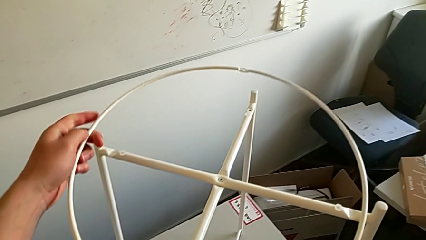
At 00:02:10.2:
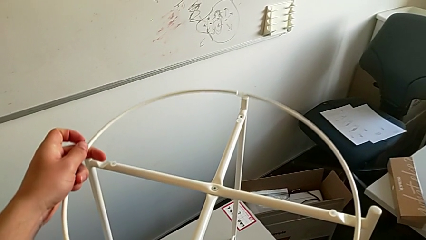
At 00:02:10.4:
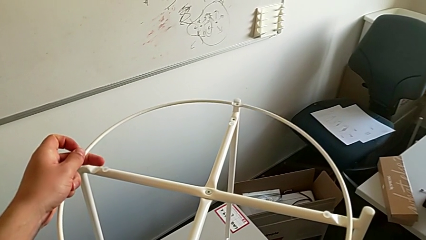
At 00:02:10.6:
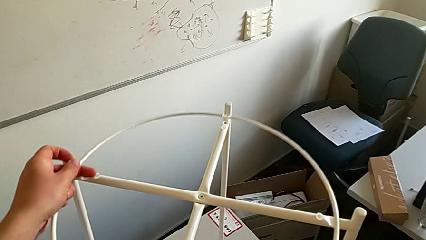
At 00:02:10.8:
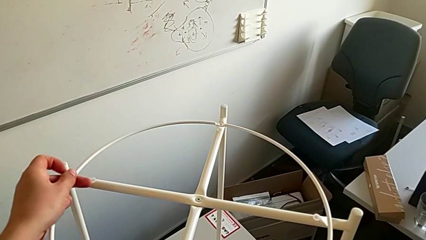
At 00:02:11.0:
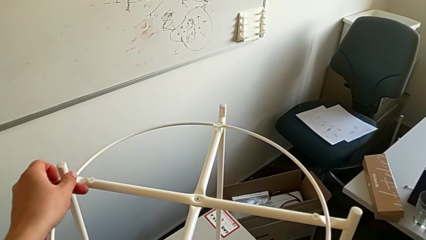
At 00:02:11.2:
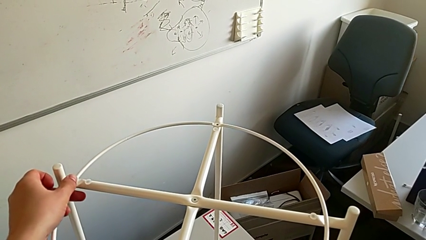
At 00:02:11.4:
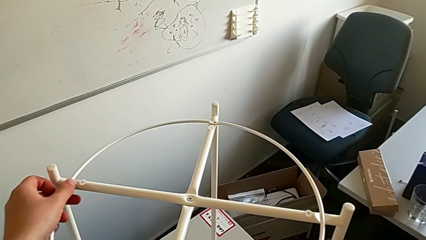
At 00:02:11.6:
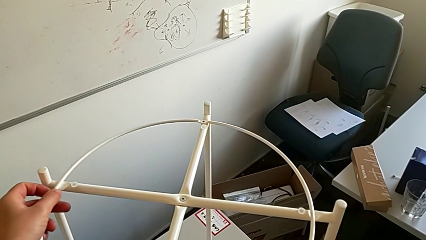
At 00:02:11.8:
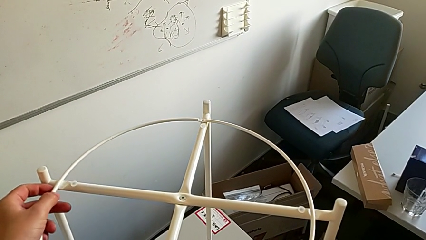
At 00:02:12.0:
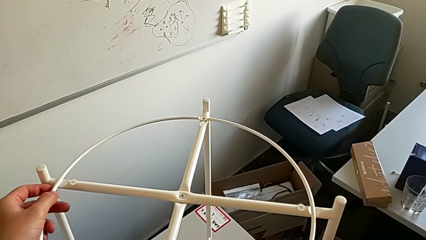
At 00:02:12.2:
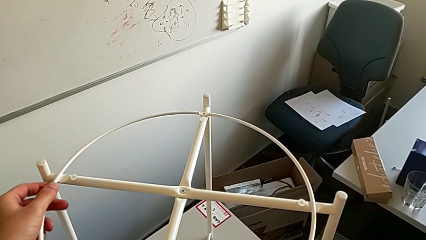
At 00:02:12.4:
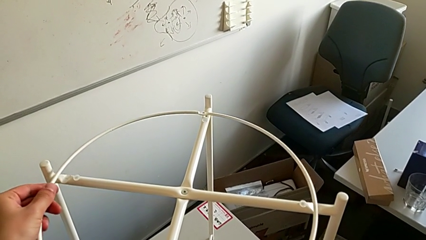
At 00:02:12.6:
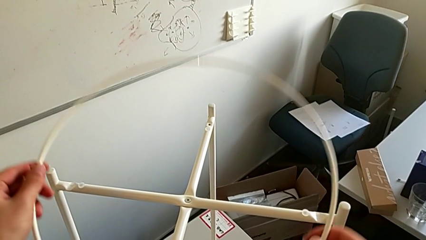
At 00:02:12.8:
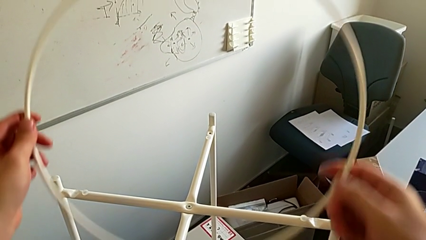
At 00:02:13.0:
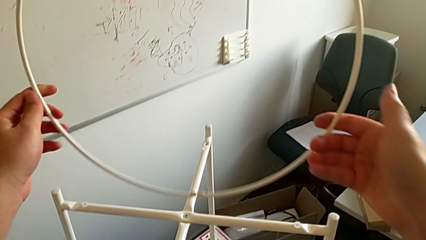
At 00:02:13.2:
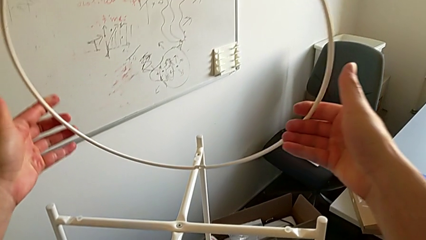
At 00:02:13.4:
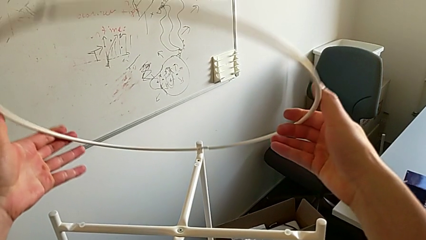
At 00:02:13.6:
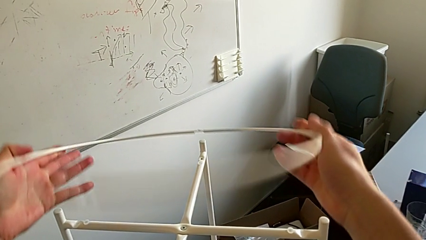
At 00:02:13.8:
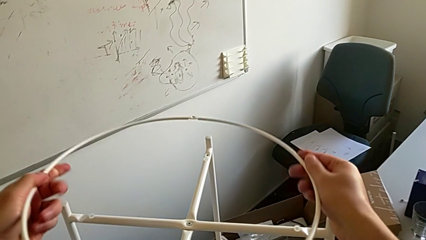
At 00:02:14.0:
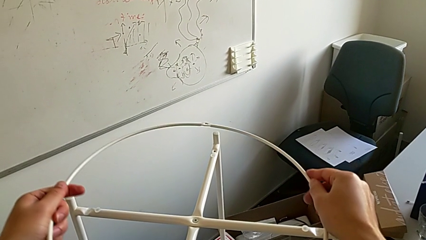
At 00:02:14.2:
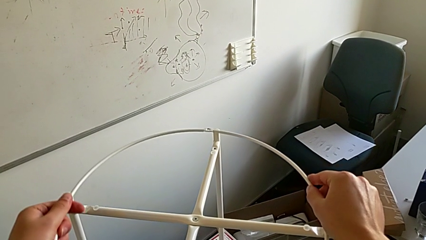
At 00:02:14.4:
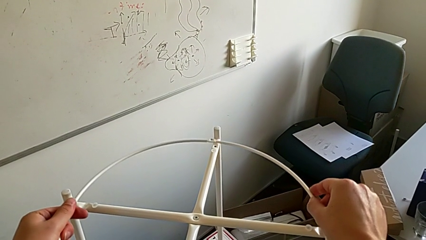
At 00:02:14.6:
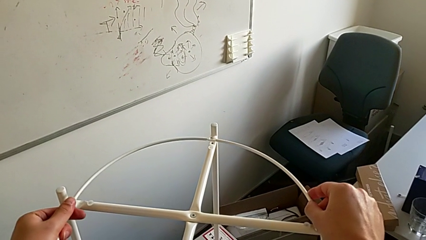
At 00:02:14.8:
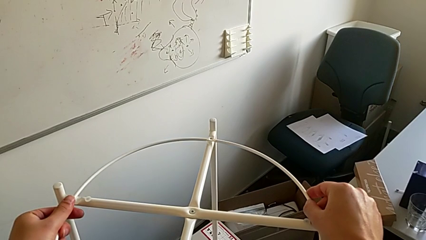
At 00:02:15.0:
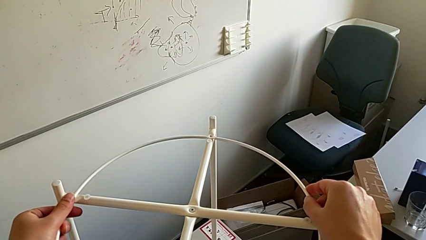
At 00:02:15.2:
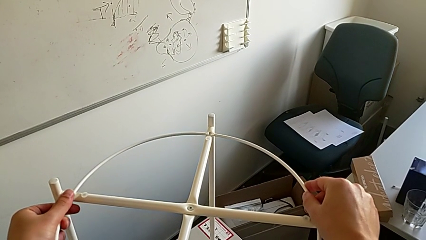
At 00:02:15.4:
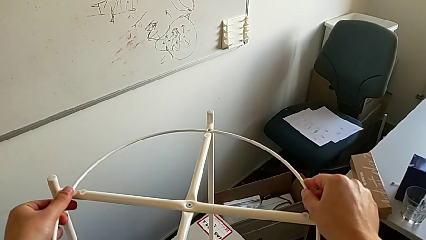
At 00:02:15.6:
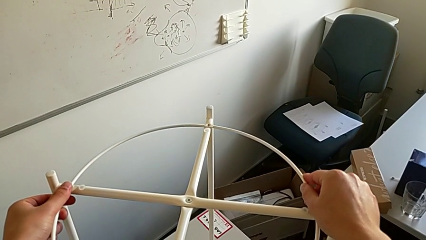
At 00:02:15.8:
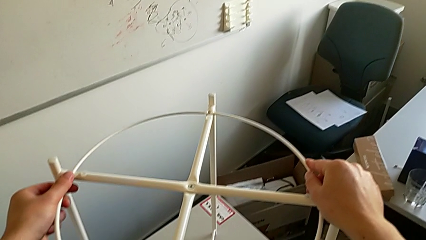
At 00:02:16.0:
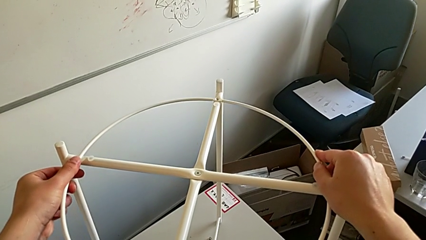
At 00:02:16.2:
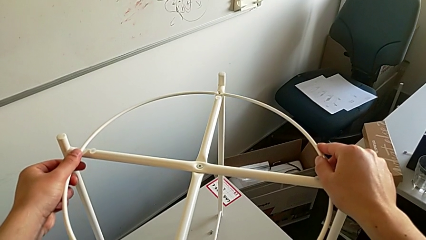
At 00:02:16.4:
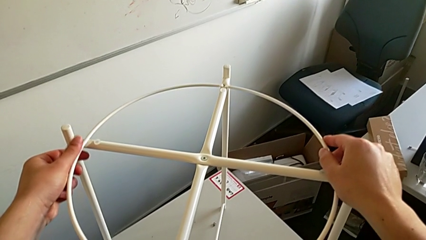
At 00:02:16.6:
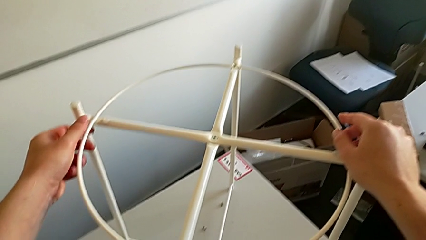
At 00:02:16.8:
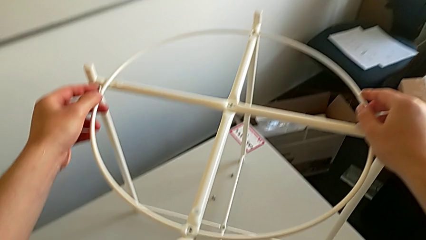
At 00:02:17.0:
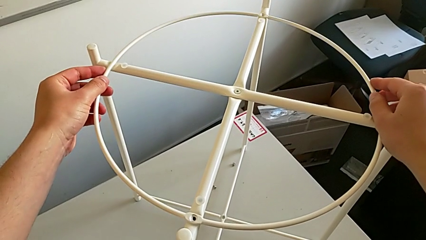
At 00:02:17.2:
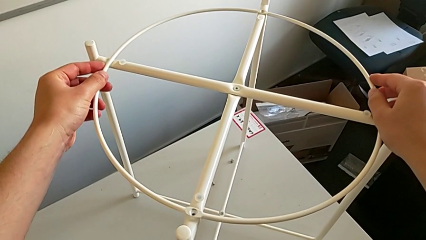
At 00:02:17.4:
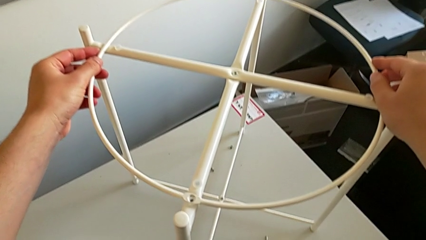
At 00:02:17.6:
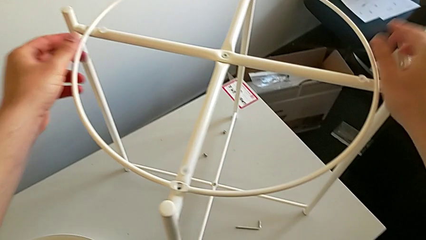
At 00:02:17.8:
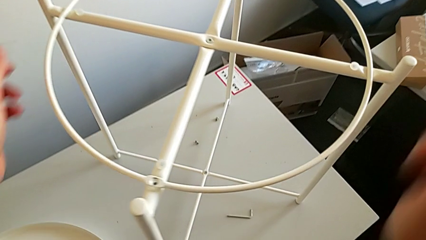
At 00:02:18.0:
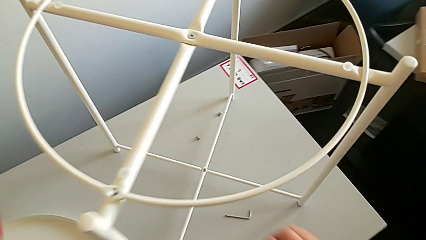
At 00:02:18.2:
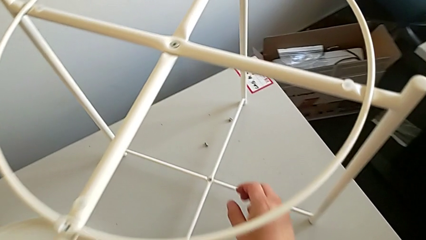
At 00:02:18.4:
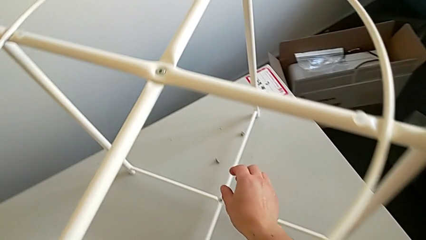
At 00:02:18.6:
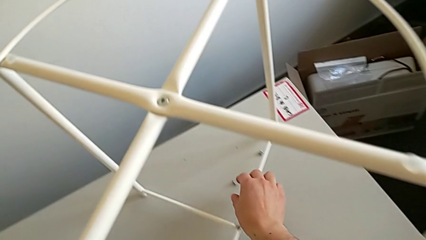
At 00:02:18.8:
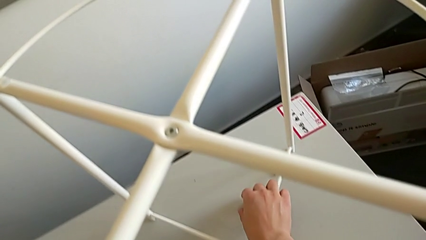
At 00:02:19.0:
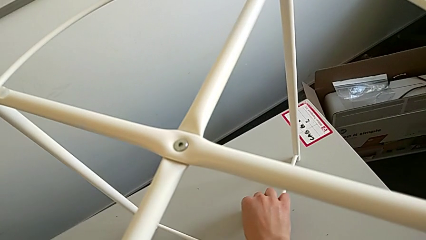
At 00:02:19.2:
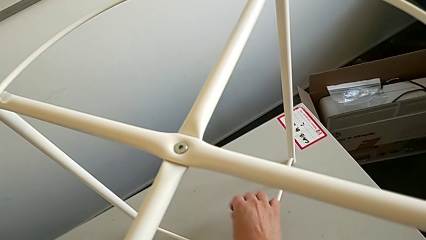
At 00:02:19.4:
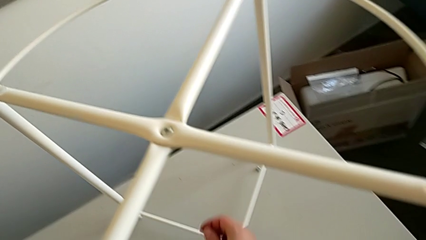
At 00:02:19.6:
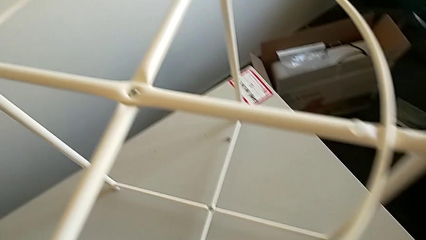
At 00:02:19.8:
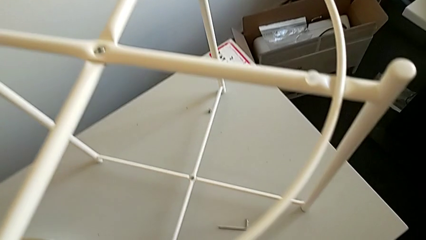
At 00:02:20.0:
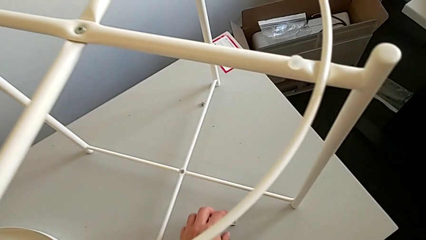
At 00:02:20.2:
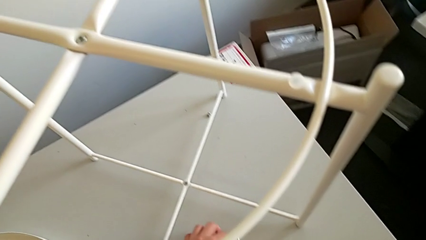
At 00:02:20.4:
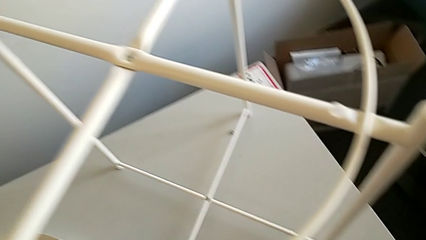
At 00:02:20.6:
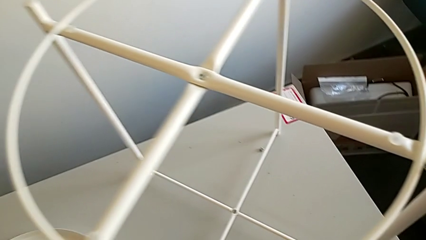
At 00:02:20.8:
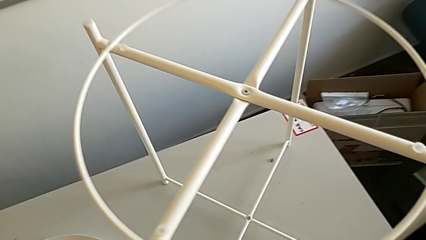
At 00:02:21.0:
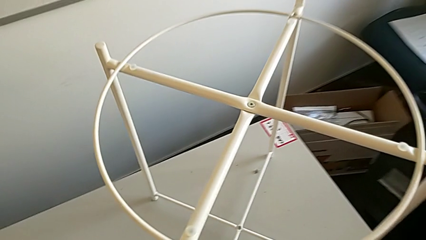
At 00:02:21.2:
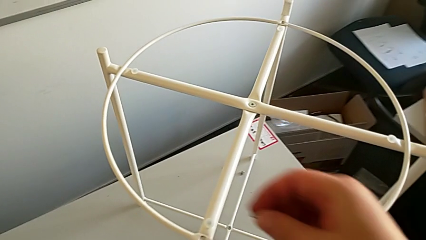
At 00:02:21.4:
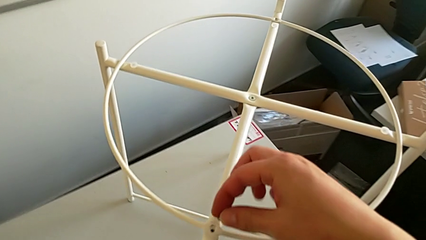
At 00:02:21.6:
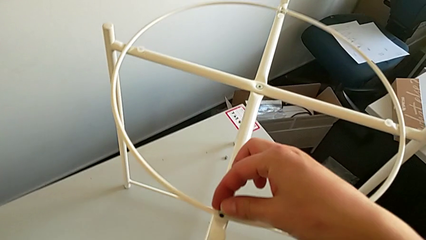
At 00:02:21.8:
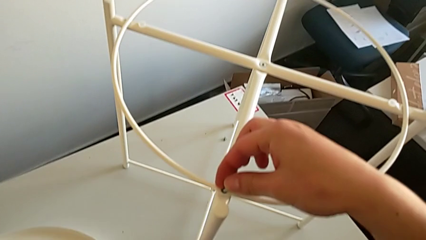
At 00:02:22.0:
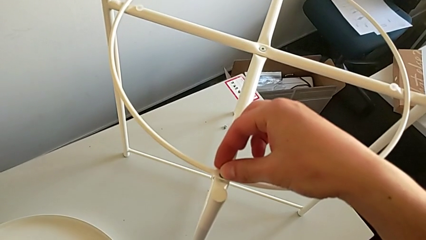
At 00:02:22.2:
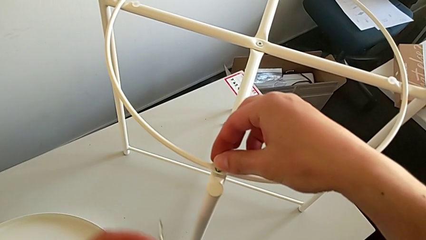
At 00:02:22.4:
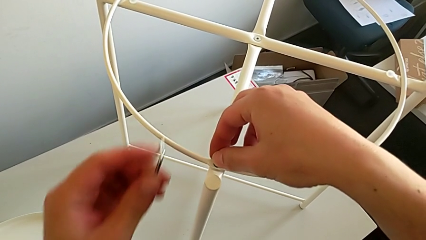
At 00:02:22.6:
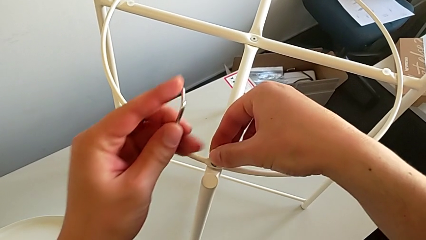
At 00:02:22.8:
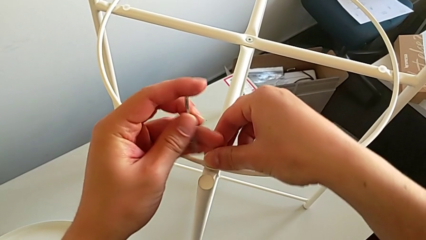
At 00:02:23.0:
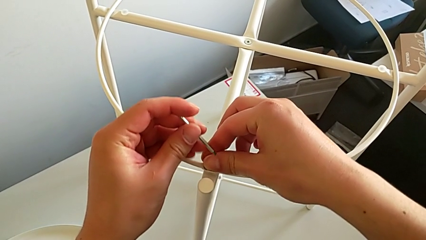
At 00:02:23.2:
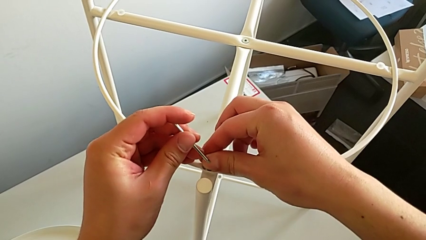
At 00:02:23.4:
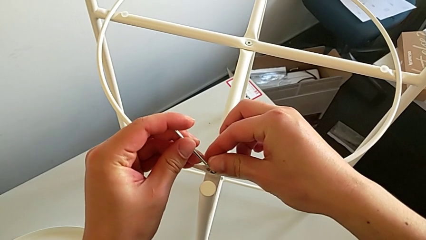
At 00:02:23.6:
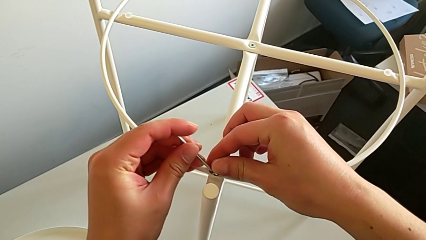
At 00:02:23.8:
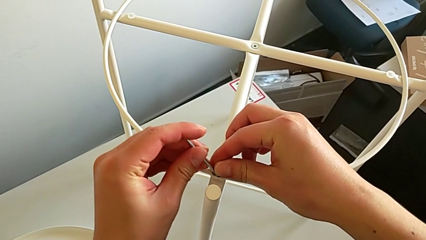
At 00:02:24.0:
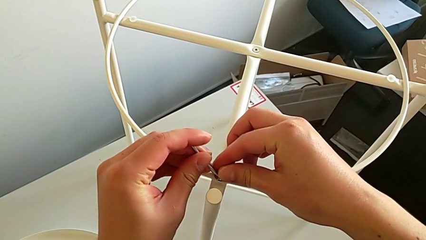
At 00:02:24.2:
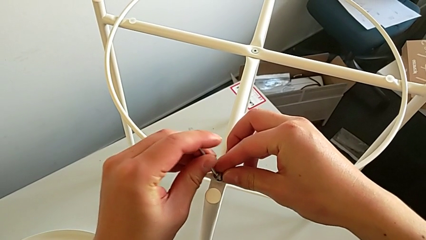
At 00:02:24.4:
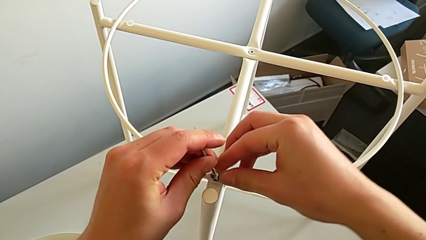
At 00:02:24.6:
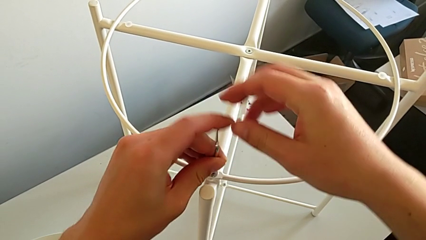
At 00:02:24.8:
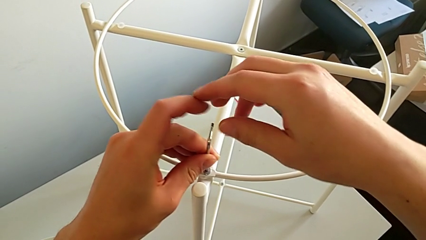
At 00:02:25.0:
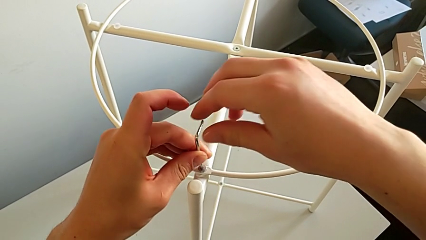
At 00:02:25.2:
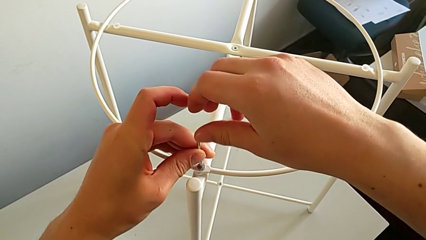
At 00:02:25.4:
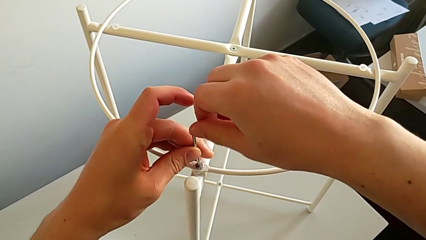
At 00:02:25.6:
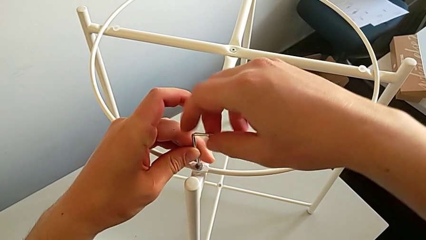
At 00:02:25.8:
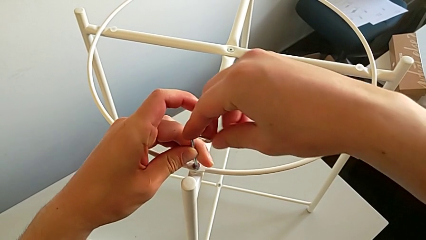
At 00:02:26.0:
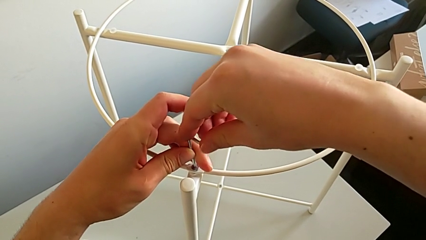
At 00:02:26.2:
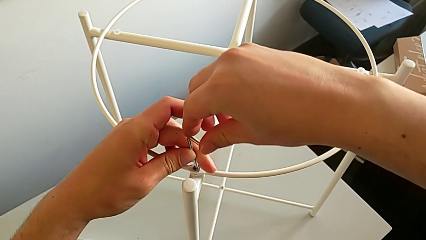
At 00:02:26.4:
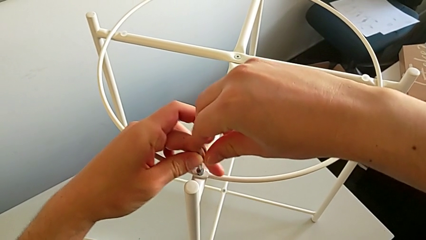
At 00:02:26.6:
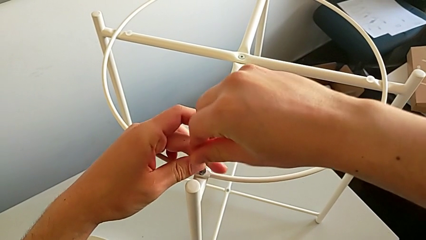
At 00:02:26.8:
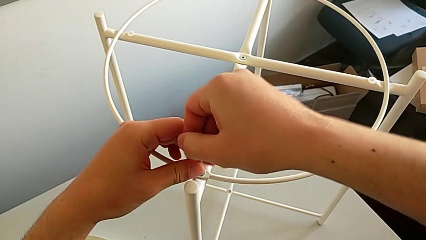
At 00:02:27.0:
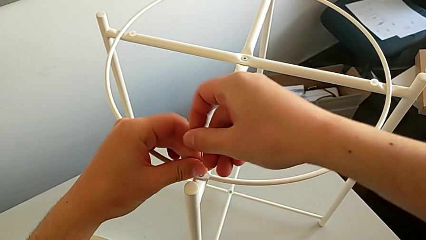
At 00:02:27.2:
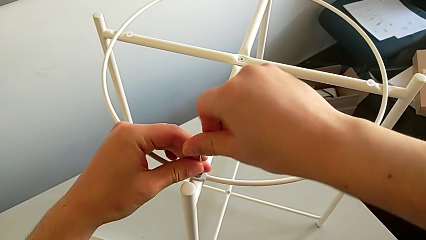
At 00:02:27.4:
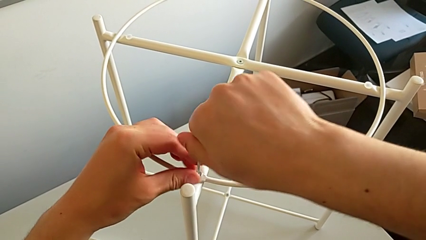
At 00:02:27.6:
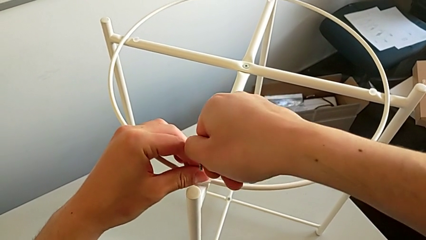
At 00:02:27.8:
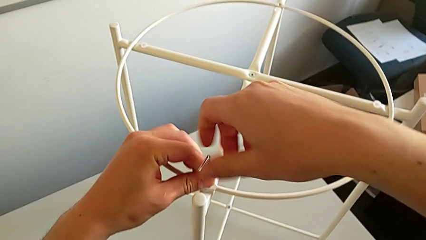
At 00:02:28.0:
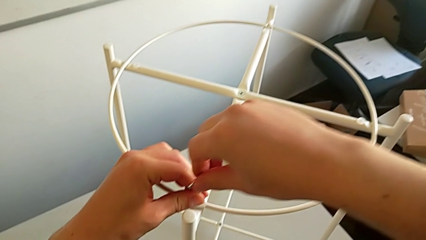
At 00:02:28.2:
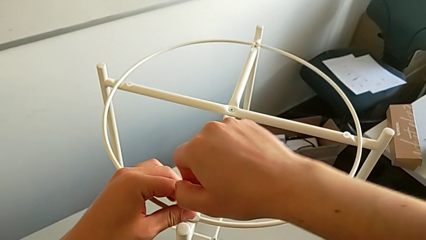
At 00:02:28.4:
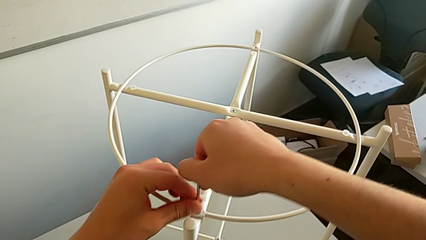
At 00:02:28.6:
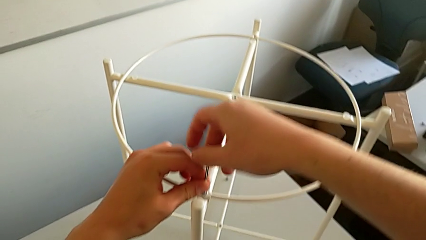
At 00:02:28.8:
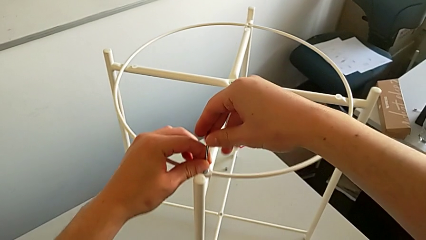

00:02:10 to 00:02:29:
The camera wearer is assembling a circle. They wrongly align the circle, placing it upside down, withdraw it, rotate it and align it twice. They grab the hex socket head, grab the Allen wrench, insert the hex socket head, insert the Allen wrench and screw the hex socket head.
